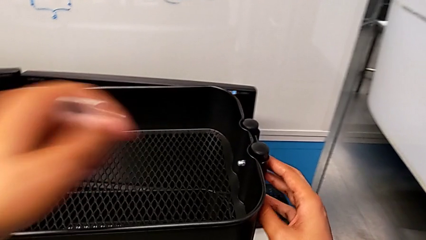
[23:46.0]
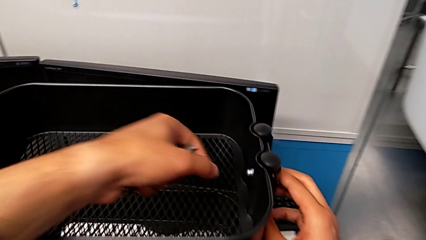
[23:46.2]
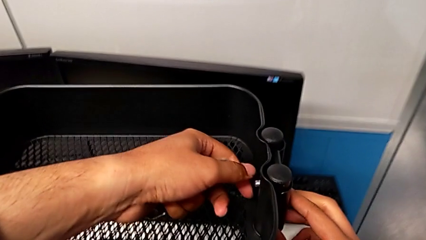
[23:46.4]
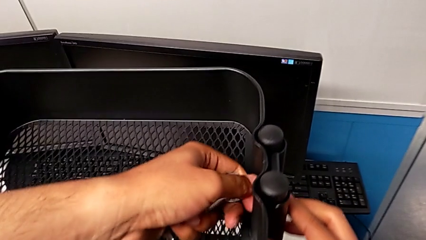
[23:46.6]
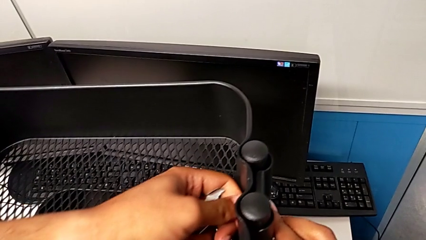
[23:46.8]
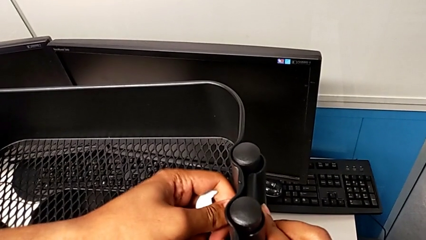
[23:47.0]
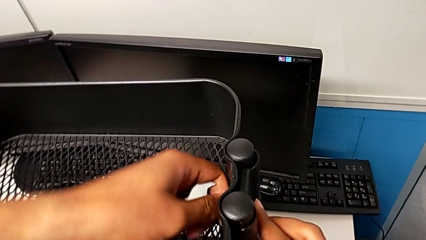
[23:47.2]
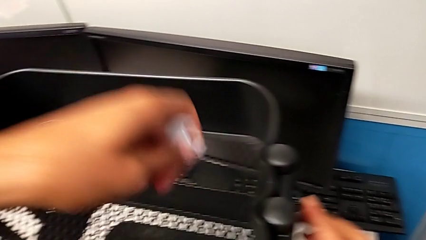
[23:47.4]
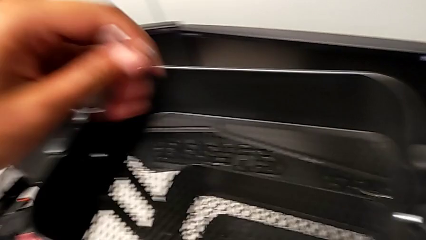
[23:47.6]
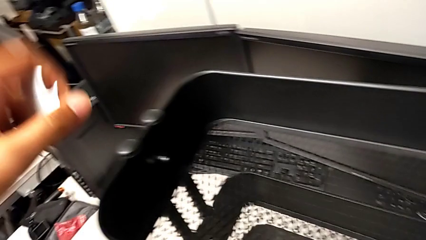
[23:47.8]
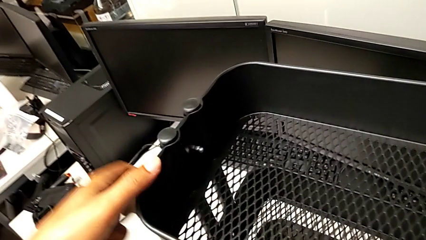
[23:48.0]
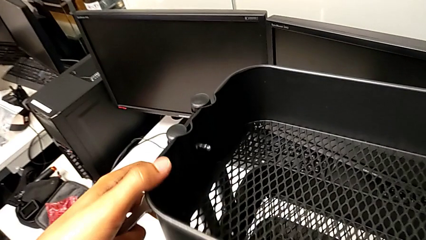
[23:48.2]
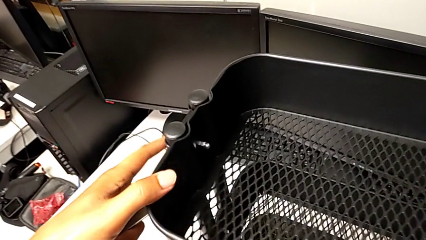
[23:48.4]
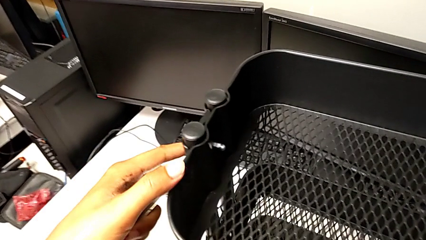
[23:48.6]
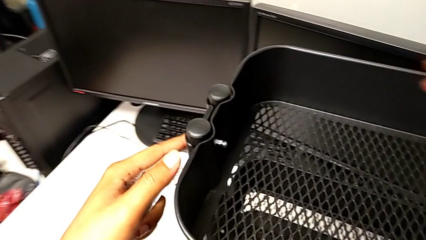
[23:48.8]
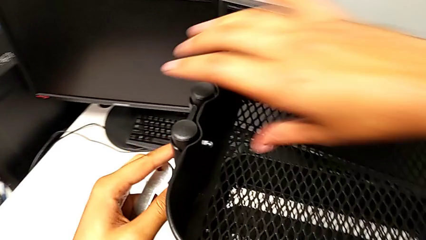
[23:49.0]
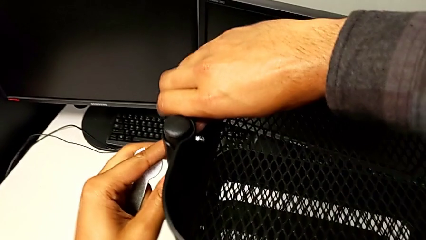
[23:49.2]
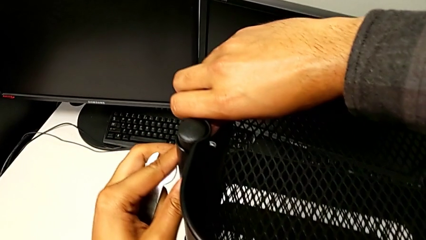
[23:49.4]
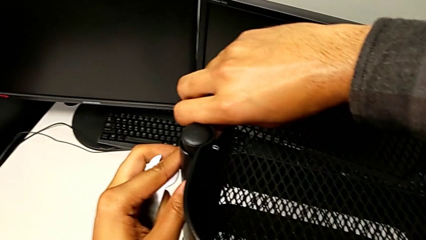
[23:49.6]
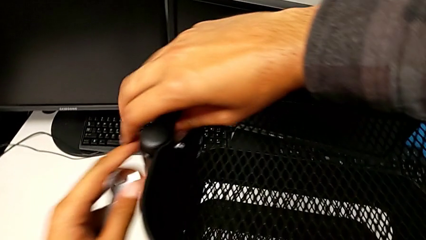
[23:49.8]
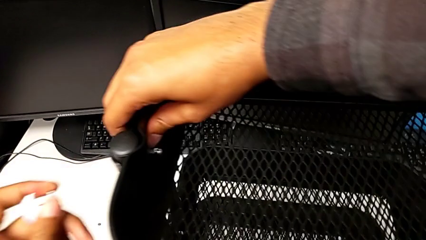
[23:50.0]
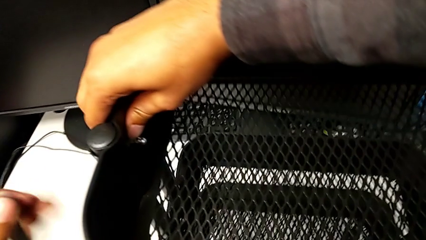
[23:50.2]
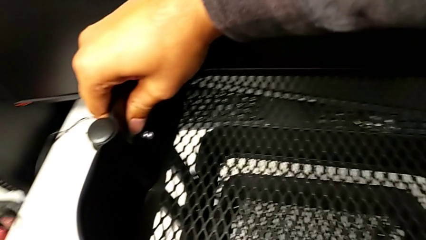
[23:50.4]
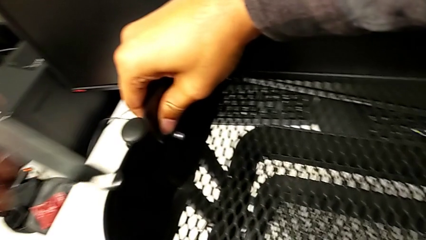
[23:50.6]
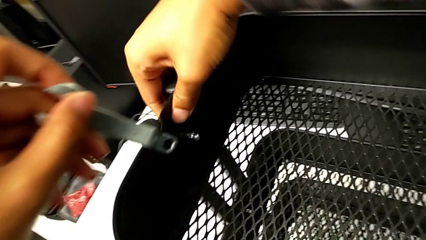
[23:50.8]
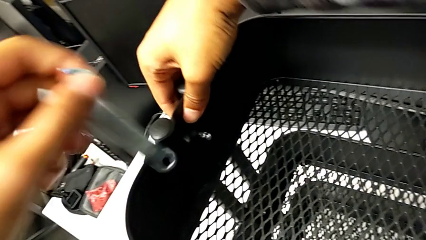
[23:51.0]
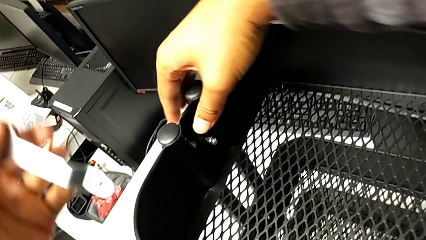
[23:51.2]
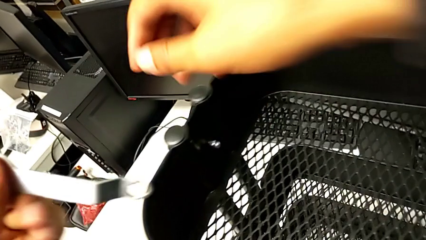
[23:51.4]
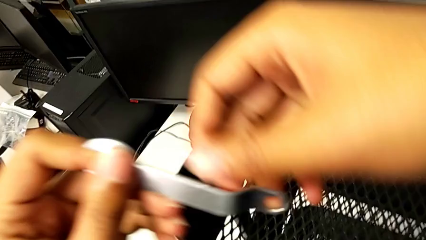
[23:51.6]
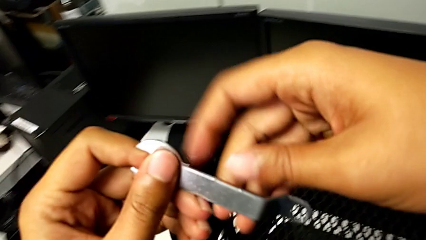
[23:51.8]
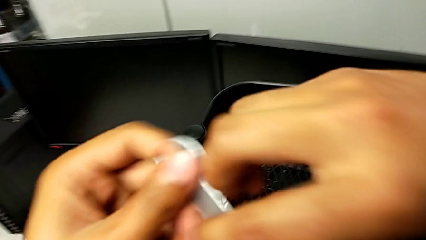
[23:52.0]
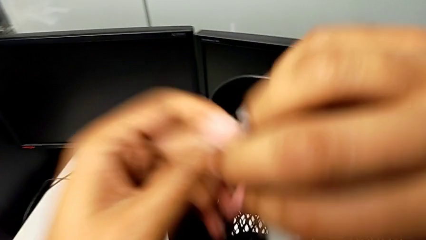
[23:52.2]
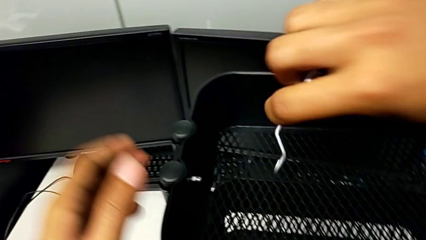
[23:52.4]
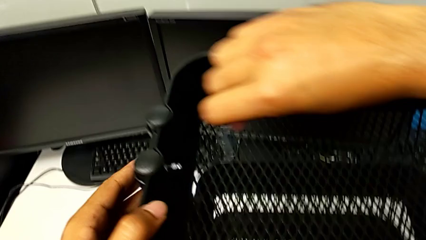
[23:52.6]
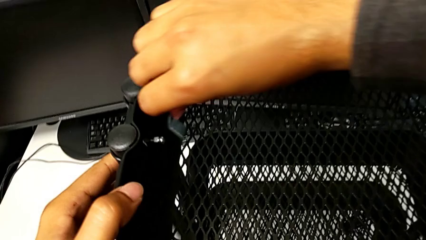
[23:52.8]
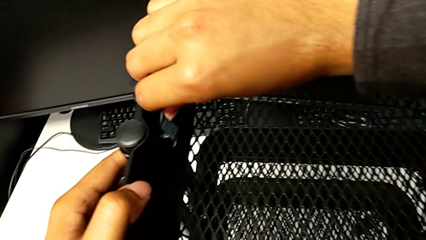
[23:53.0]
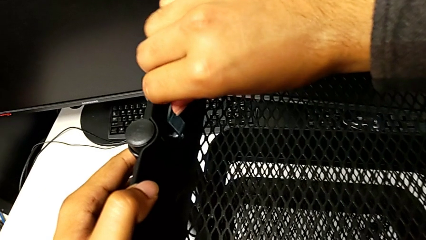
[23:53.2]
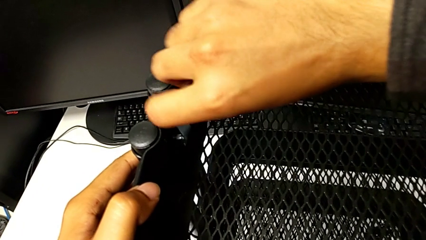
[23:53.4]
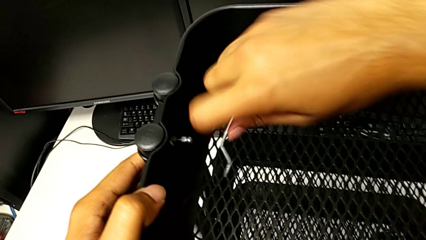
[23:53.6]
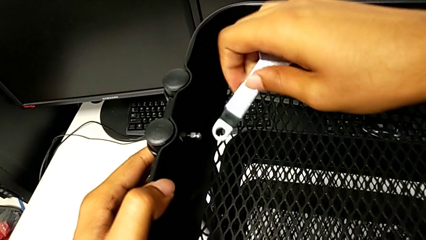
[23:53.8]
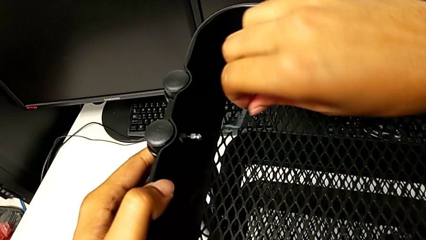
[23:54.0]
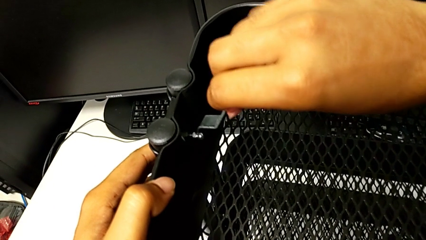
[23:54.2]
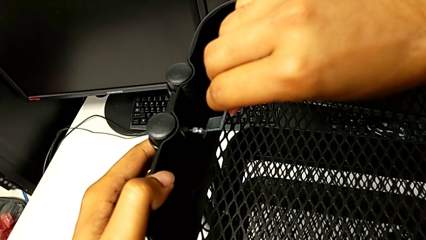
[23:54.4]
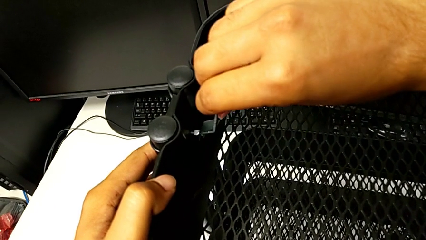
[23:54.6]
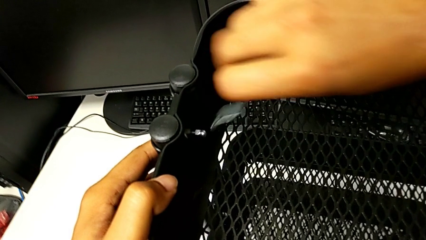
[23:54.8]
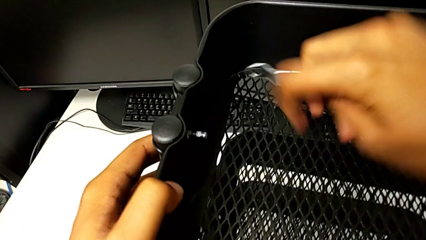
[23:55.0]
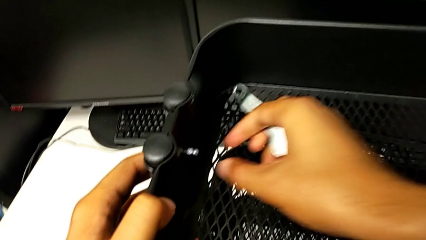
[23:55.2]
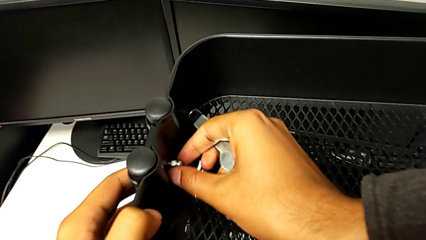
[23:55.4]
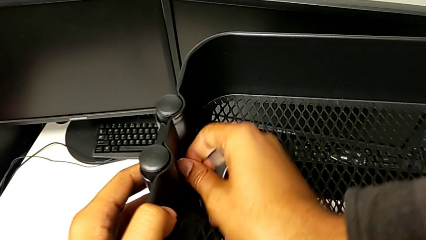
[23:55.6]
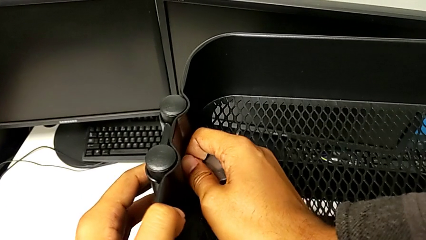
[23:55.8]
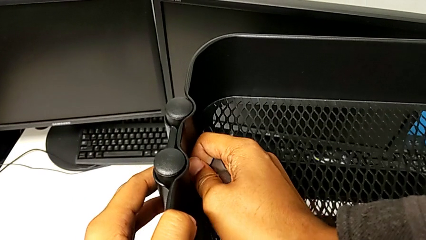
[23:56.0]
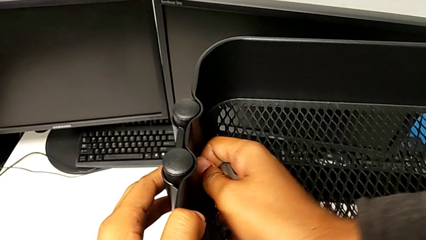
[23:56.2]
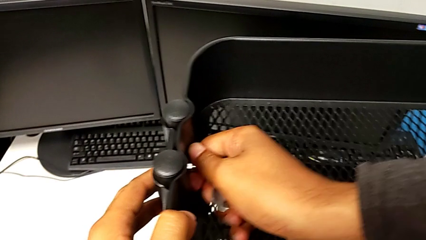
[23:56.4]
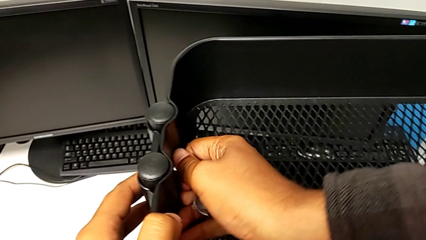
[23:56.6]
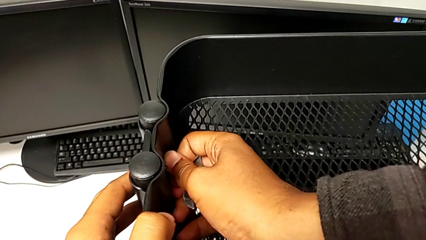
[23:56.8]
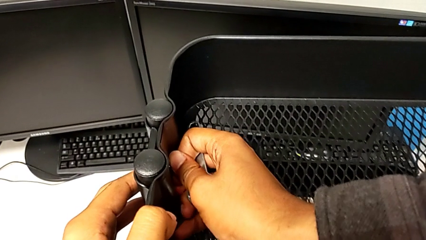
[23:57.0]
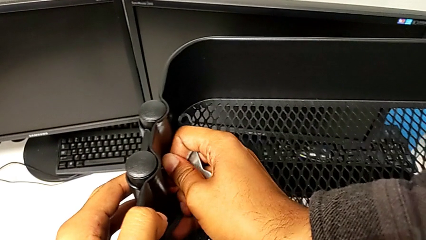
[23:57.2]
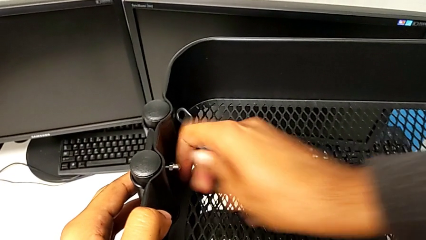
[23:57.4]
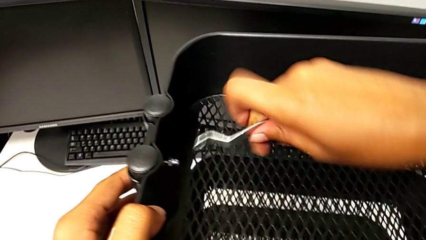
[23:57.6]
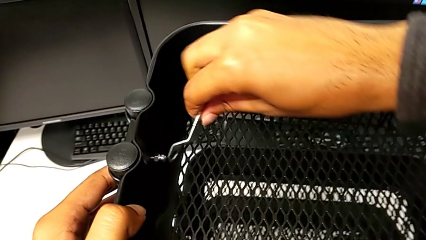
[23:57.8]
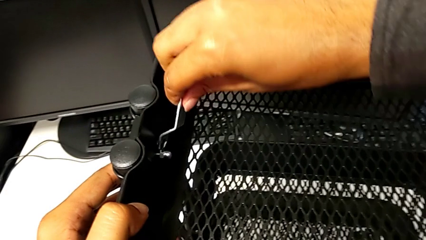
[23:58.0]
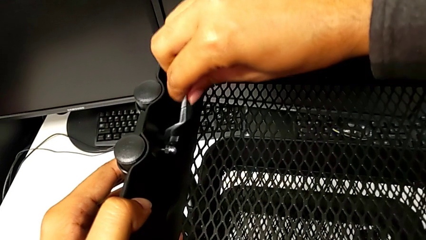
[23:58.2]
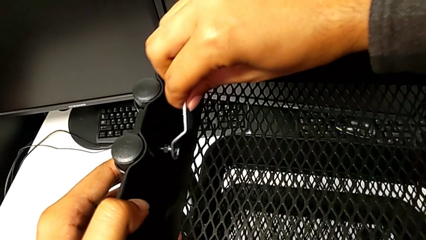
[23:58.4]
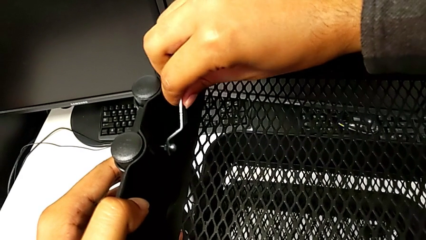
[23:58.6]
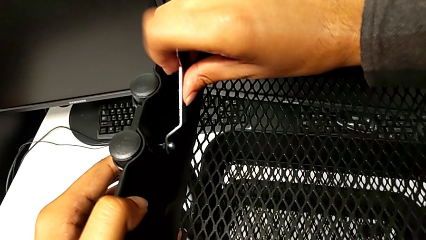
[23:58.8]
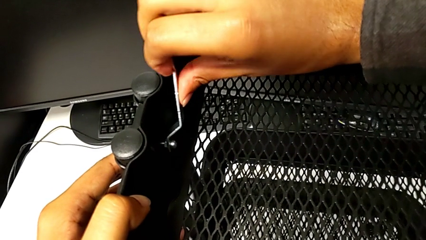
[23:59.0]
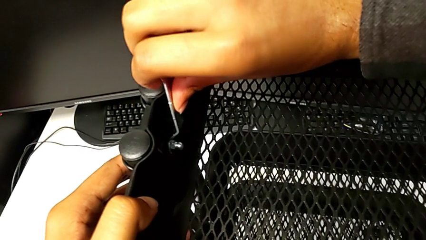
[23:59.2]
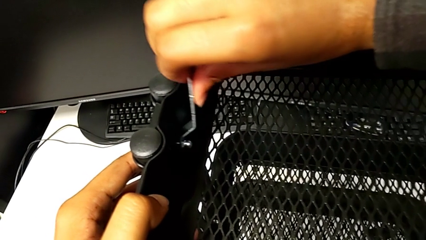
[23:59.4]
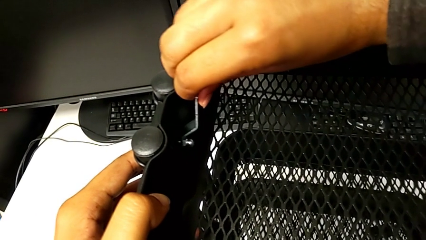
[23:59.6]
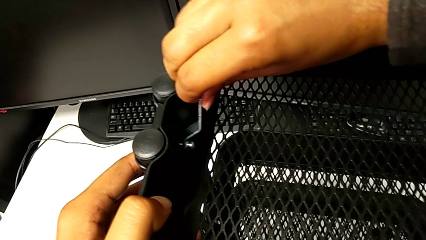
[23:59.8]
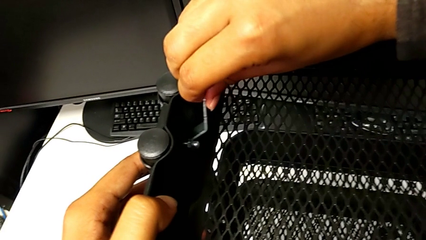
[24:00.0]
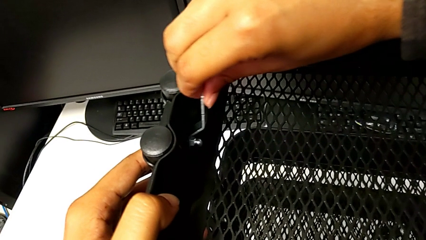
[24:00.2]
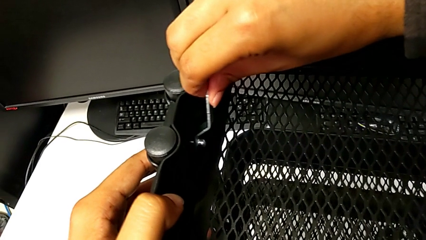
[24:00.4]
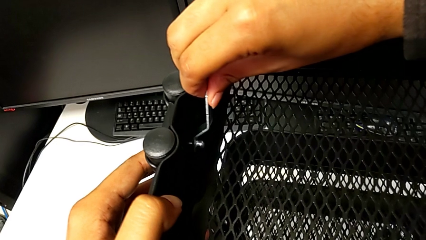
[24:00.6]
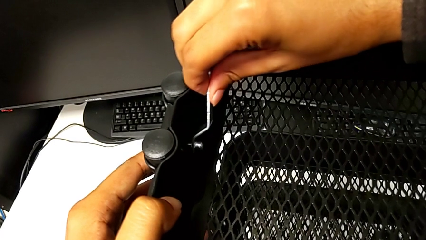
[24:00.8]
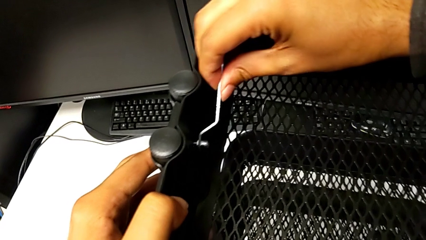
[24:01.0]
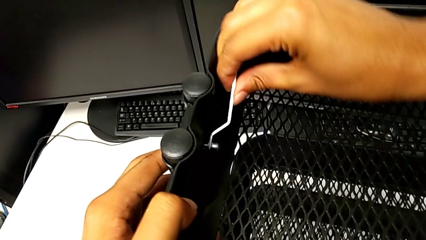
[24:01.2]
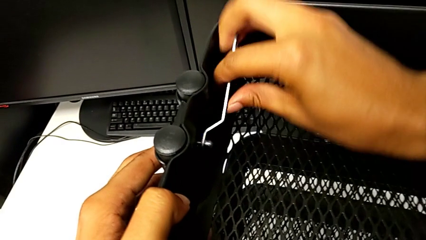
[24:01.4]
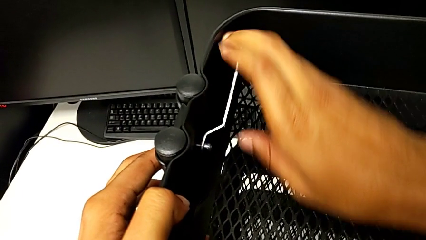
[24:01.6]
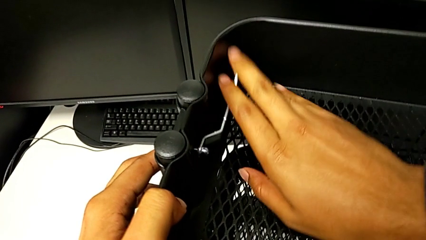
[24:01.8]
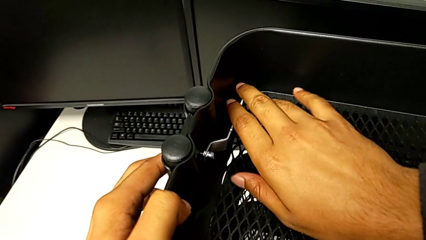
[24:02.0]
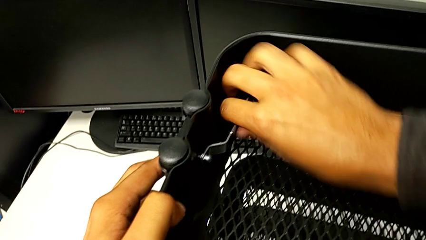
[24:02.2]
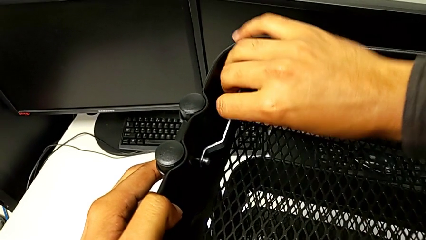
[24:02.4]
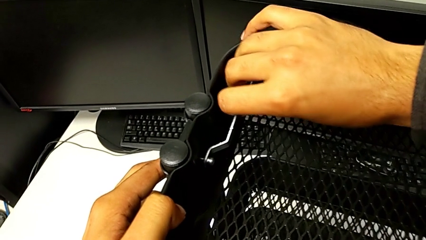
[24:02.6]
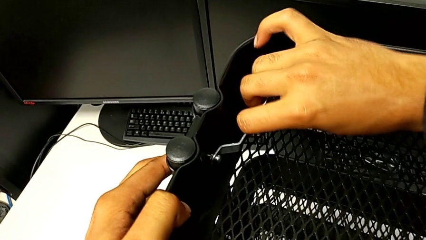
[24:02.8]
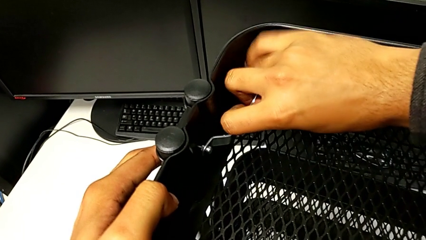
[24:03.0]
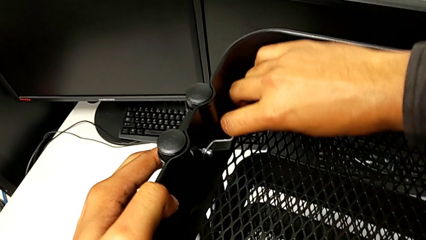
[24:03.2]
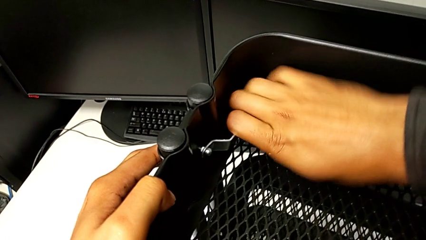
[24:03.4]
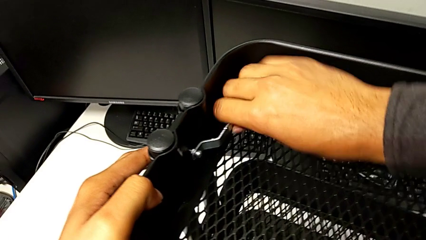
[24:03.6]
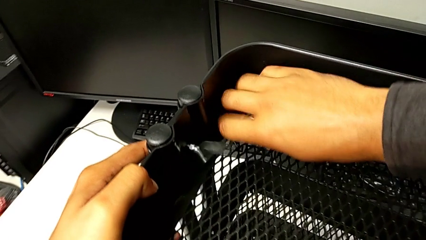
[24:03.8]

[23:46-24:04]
The camera wearer is screwing the bottom tray. They keep inspecting the utility cart and screw the top bracket.
